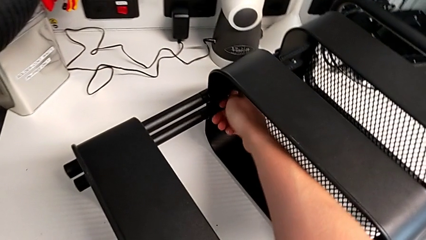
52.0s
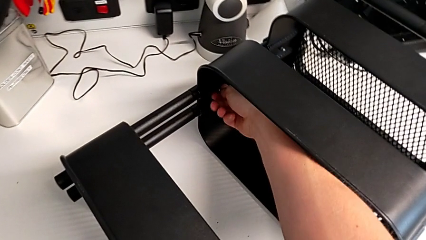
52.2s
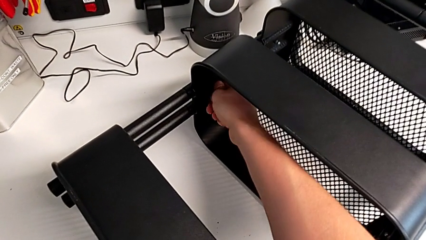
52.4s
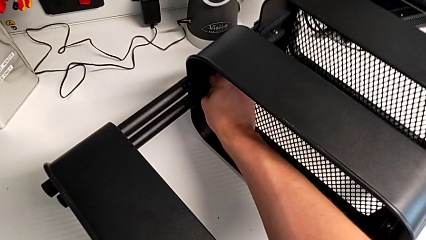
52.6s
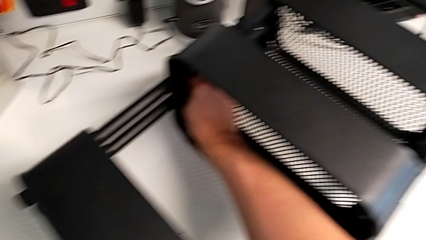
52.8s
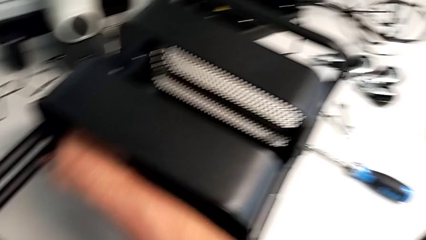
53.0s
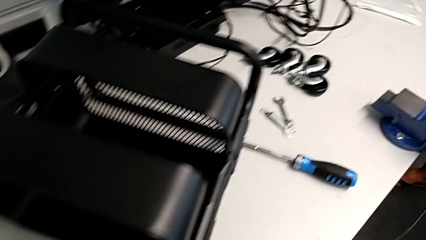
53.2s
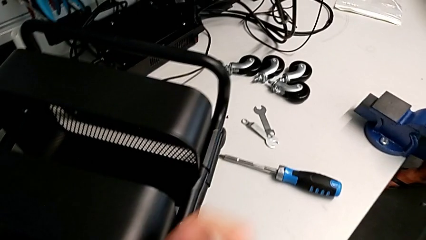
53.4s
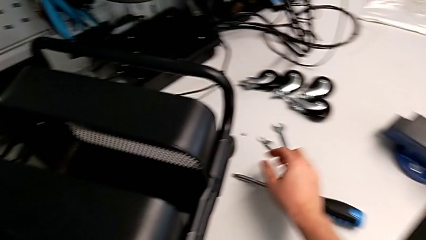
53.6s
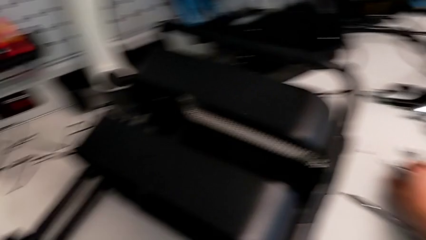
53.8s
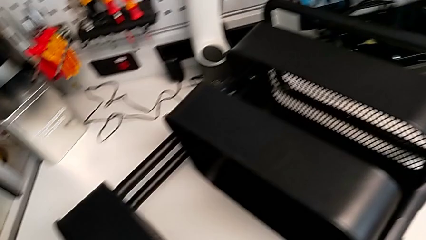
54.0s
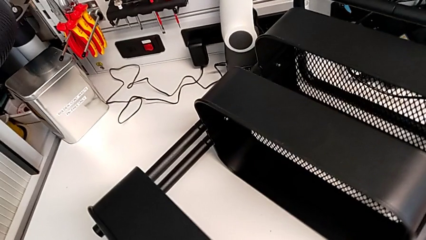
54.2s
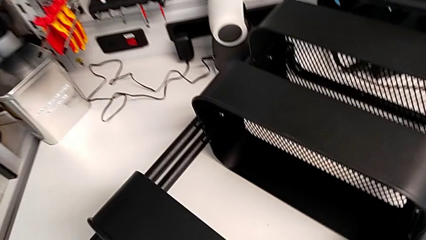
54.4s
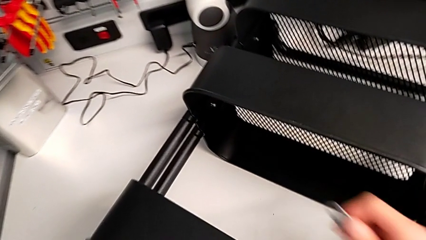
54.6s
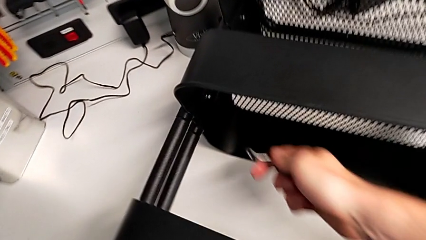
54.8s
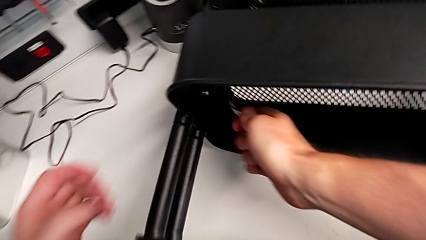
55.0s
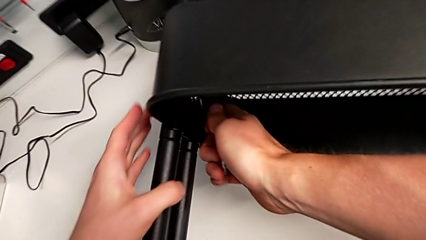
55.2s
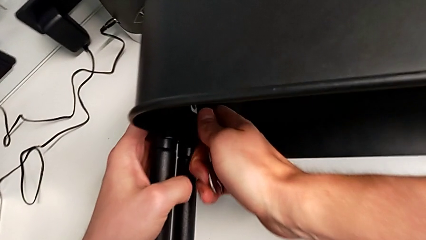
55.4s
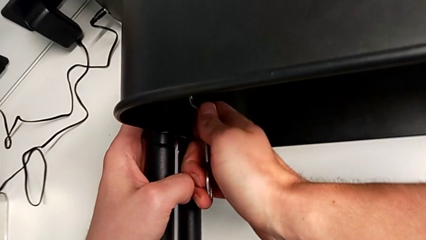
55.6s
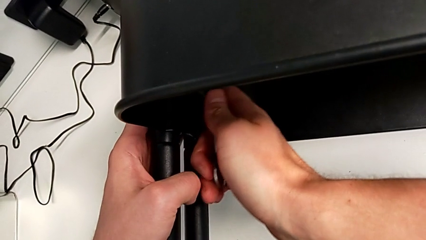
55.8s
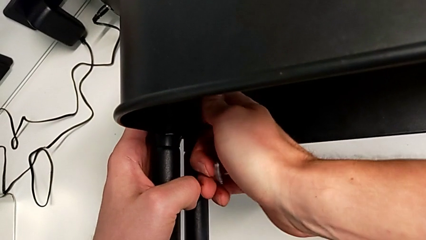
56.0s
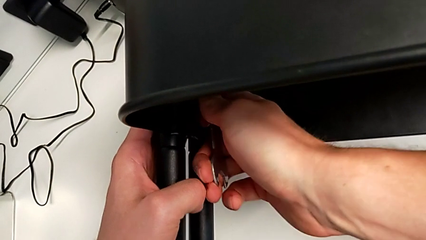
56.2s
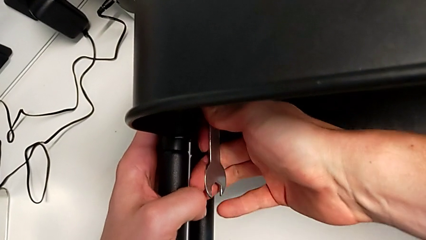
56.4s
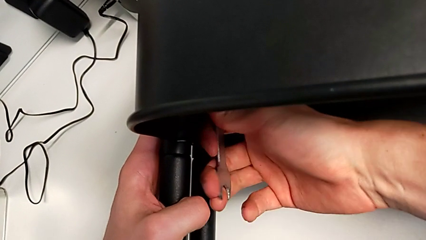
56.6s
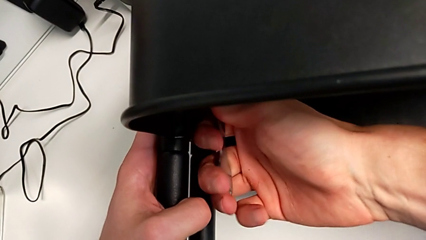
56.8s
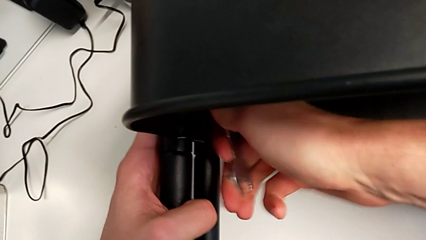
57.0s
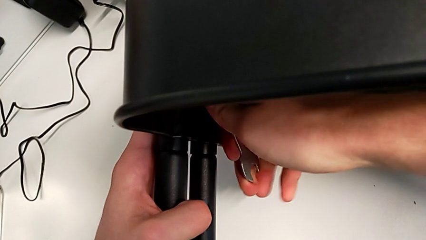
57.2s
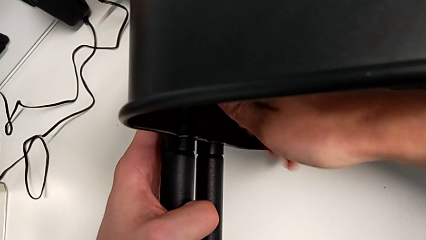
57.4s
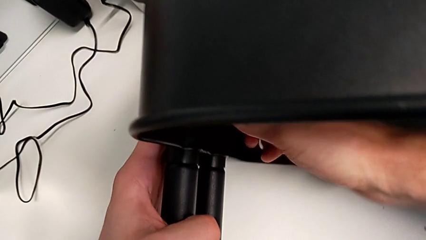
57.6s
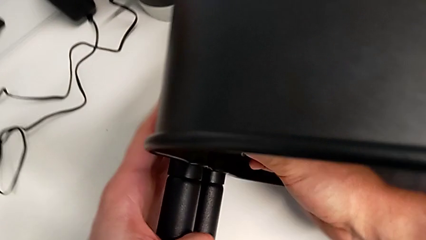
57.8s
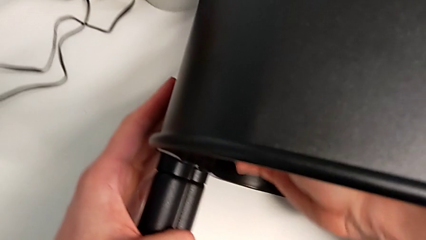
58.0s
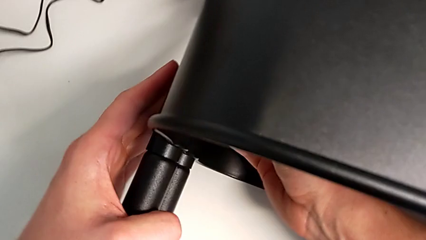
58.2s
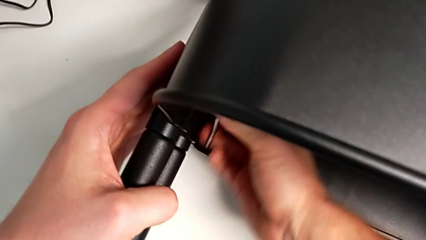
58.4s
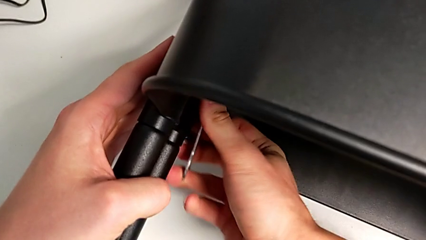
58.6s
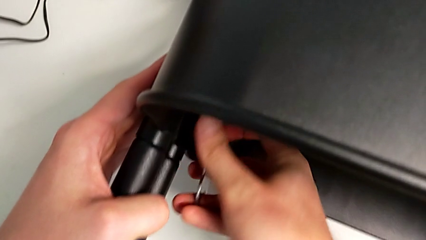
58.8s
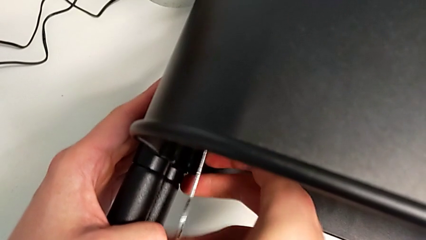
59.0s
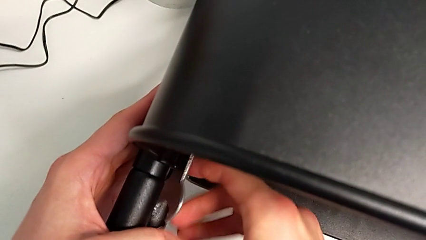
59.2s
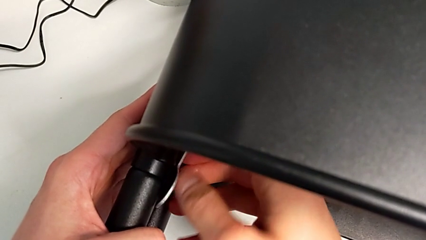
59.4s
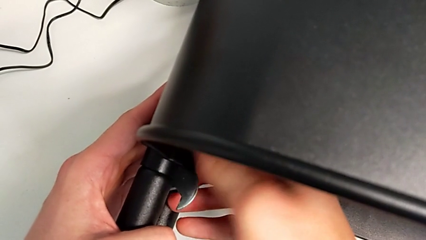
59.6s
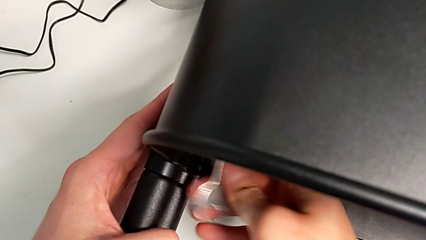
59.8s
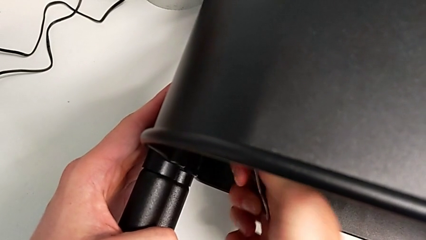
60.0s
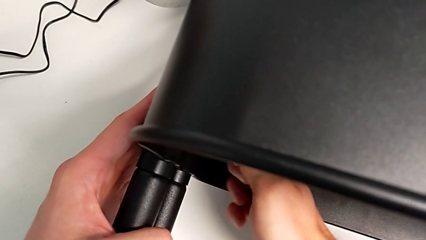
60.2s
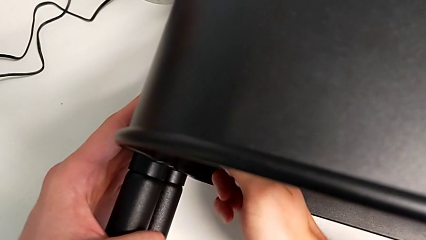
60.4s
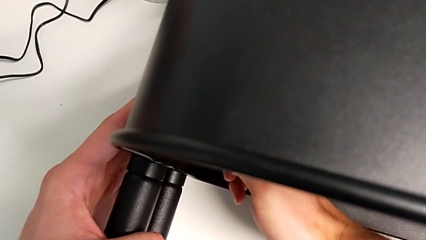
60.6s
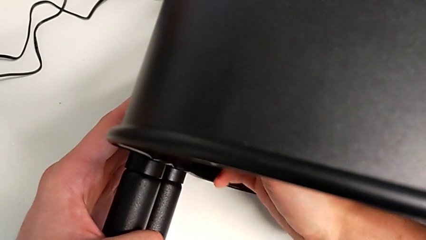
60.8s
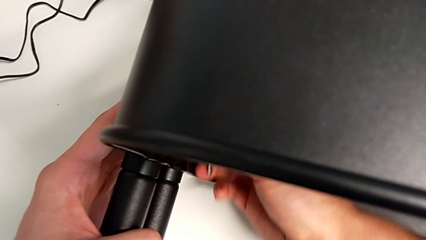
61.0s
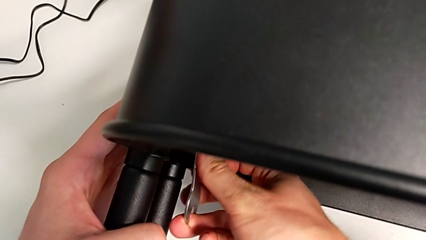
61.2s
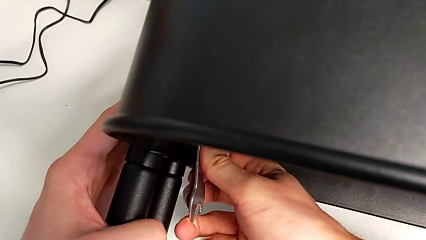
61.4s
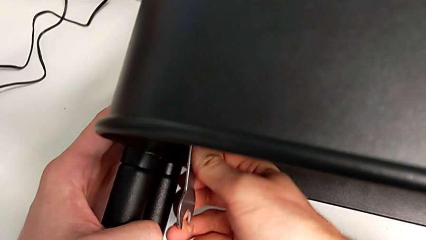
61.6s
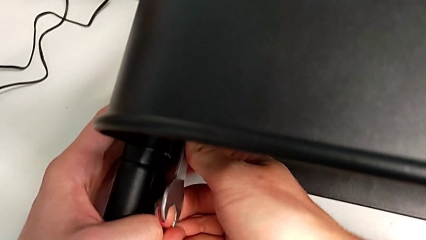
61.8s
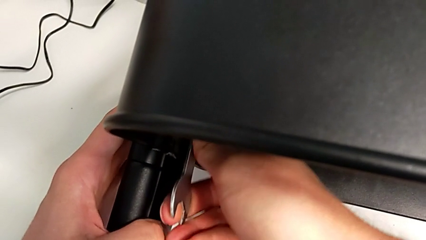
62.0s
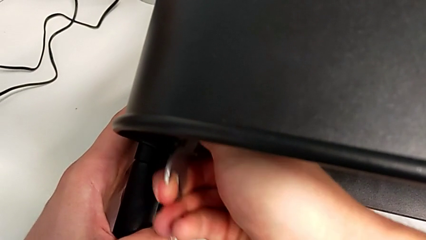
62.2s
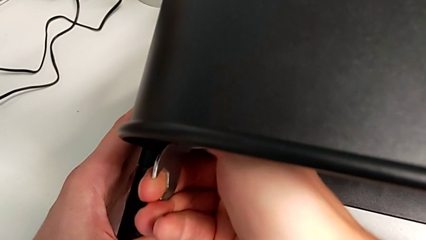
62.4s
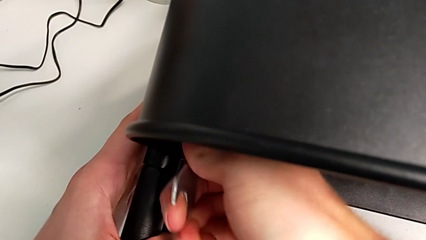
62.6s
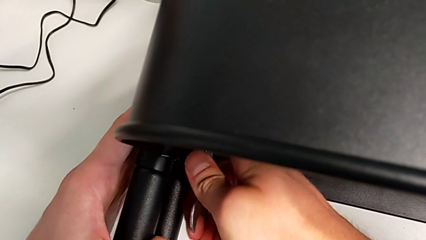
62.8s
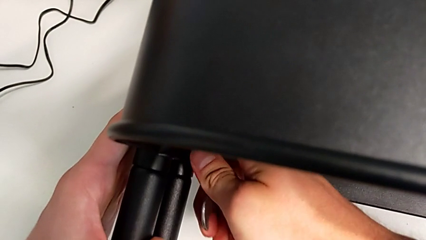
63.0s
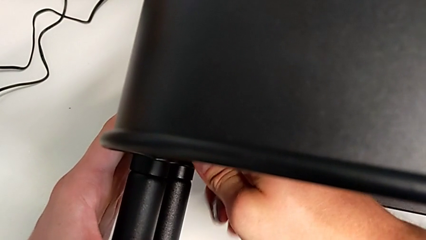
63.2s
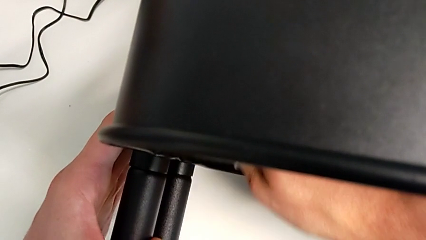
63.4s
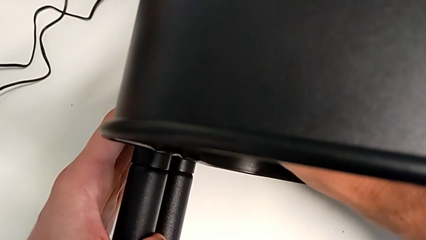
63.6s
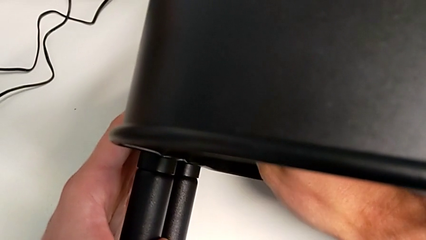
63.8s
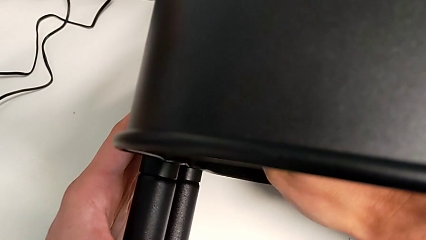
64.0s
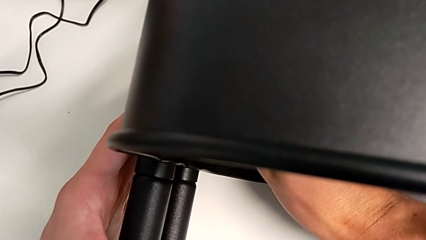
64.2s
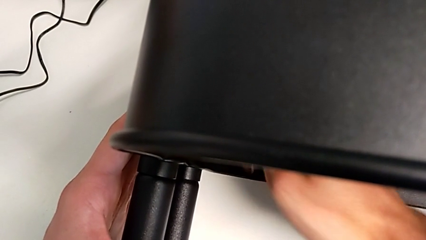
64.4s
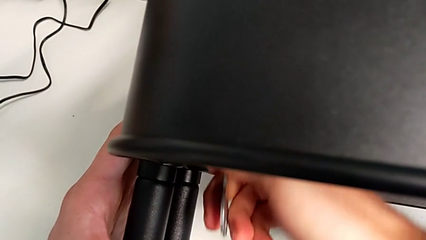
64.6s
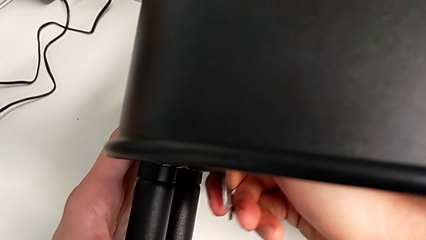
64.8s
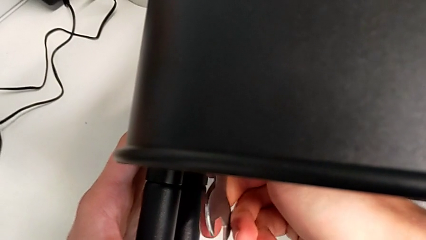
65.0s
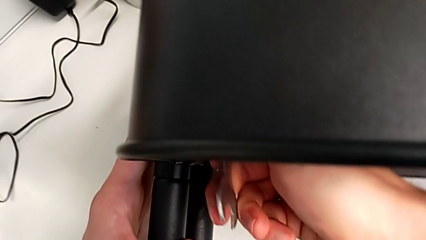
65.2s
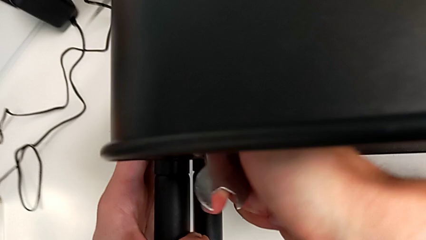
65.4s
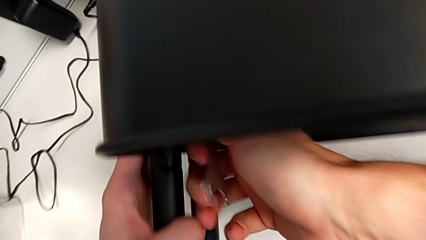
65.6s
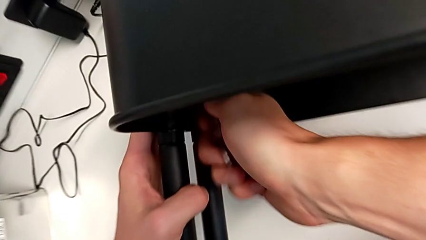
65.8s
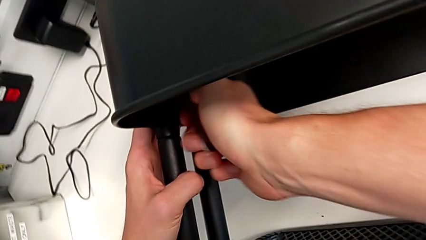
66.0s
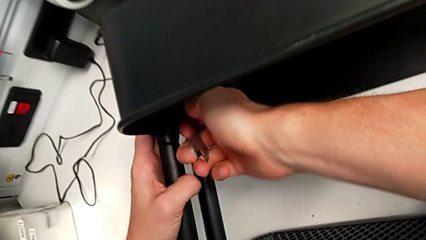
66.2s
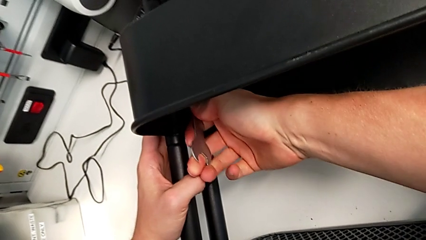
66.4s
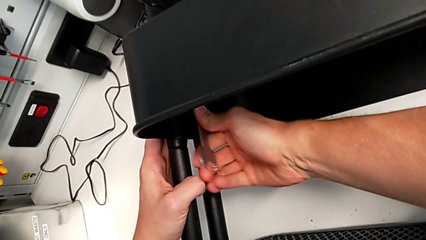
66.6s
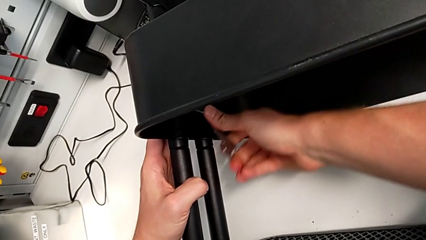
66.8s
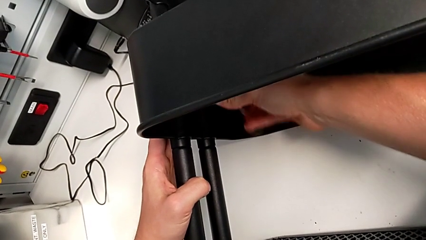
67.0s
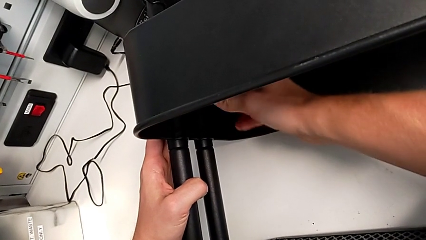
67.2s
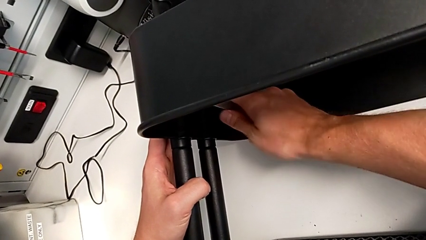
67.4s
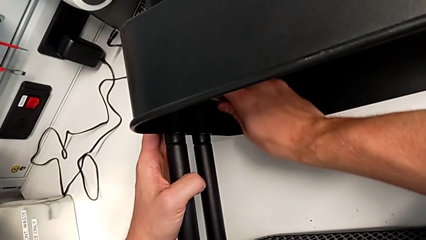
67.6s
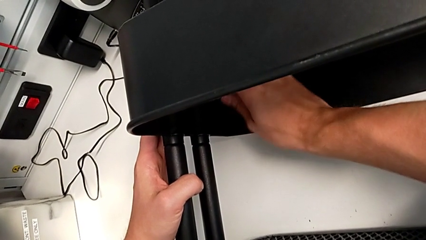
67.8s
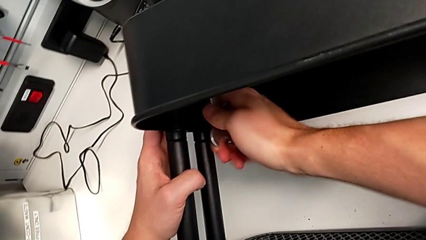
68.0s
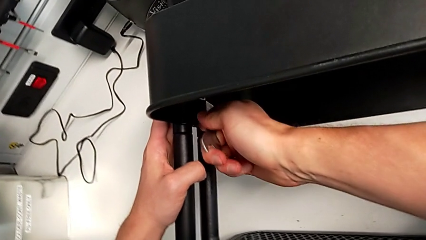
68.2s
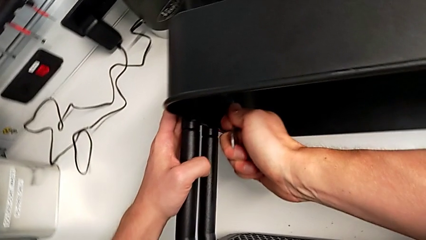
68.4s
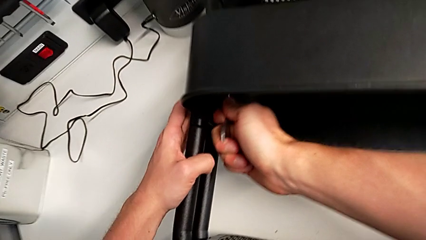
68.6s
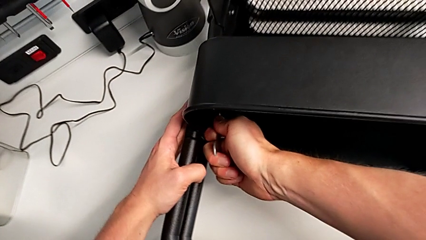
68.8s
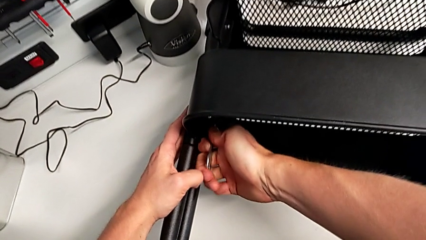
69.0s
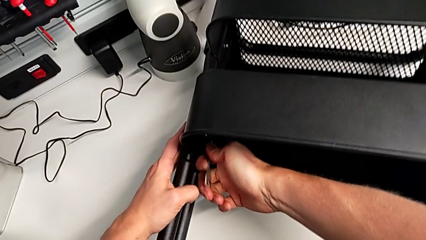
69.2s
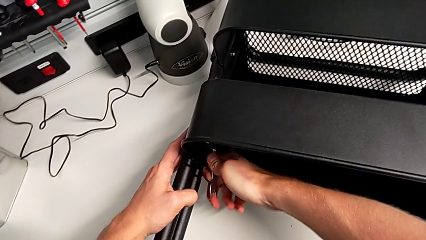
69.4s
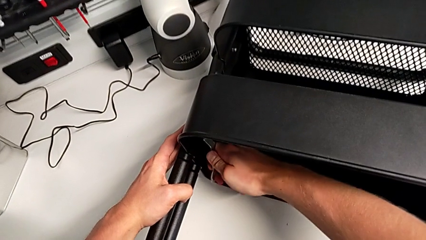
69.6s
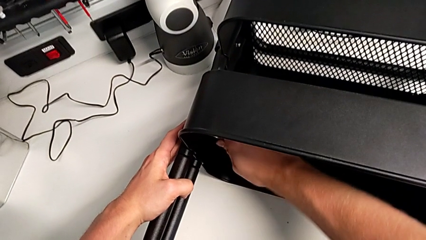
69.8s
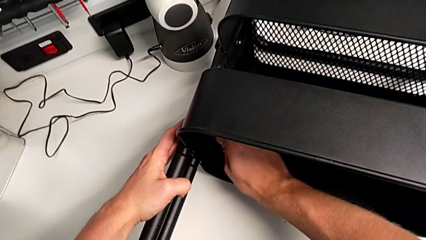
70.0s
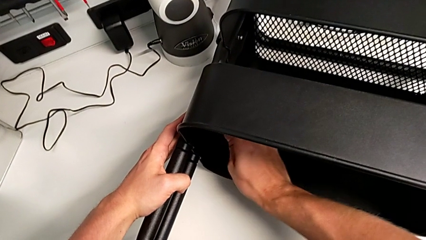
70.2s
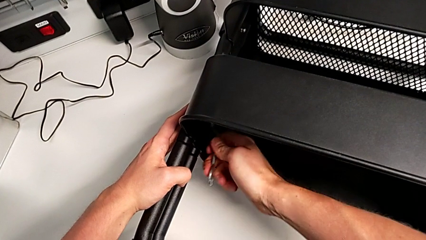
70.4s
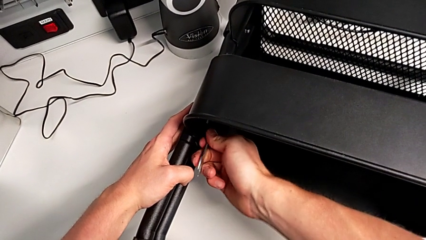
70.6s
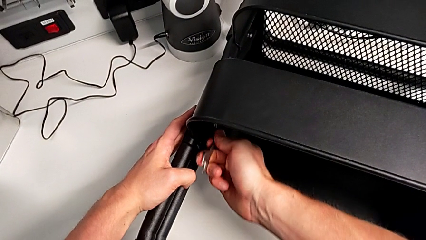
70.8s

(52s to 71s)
The camera wearer is unscrewing the first screw from the middle tray. They keep unscrewing the hexagon cap nut.
